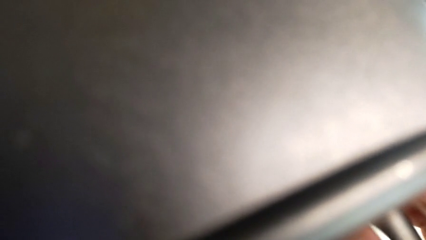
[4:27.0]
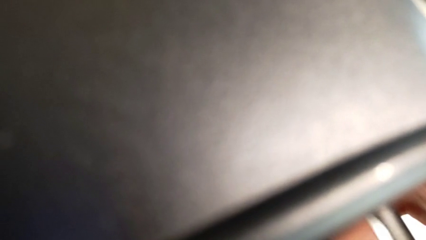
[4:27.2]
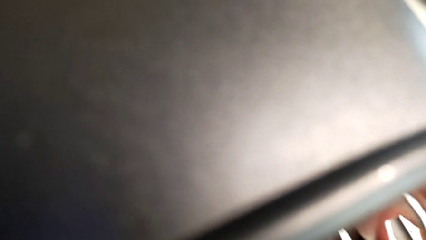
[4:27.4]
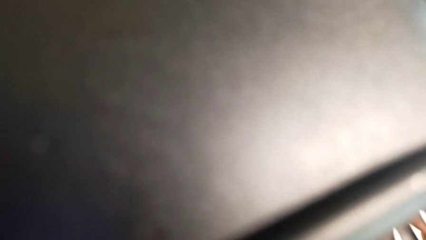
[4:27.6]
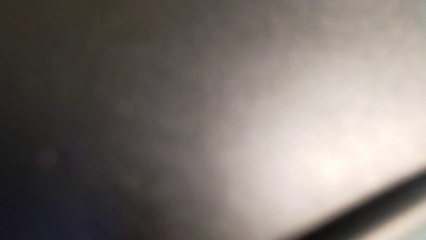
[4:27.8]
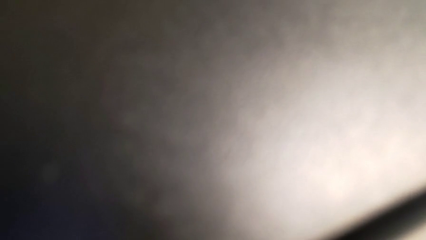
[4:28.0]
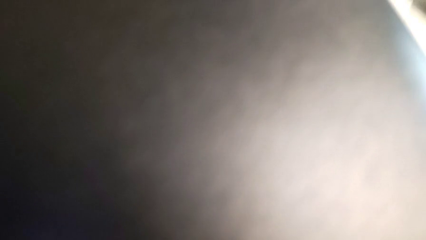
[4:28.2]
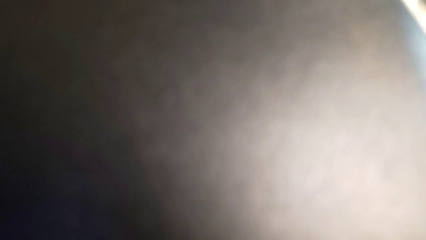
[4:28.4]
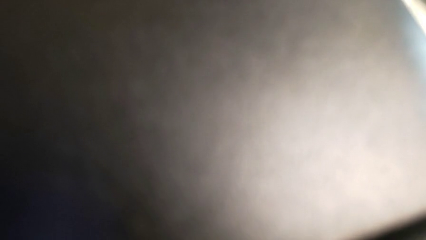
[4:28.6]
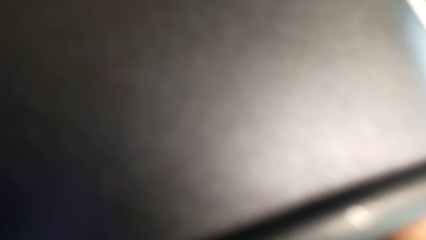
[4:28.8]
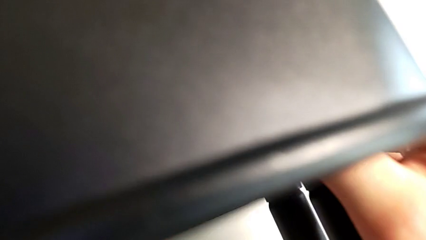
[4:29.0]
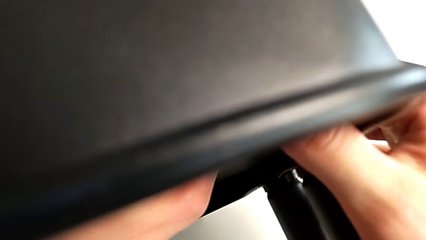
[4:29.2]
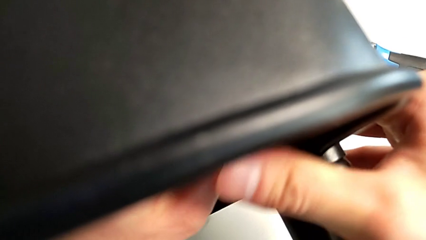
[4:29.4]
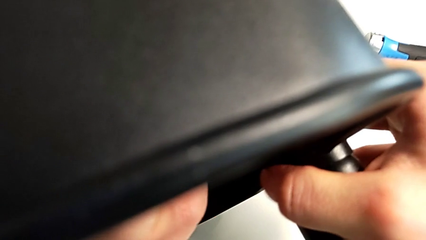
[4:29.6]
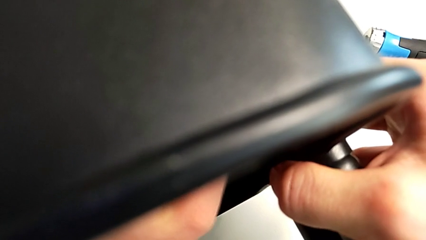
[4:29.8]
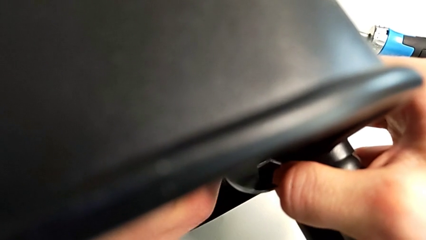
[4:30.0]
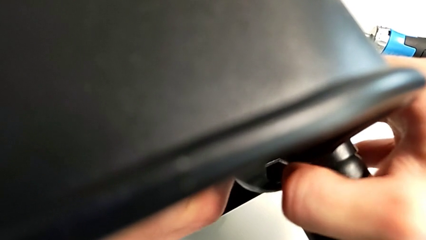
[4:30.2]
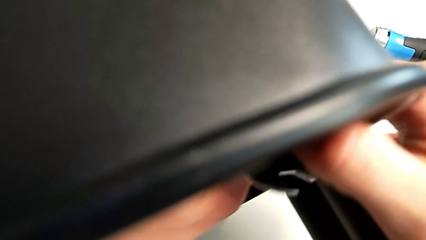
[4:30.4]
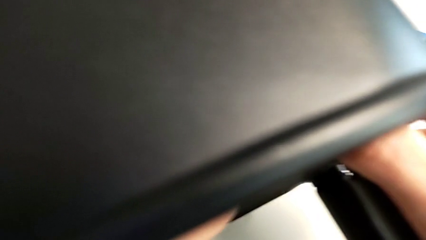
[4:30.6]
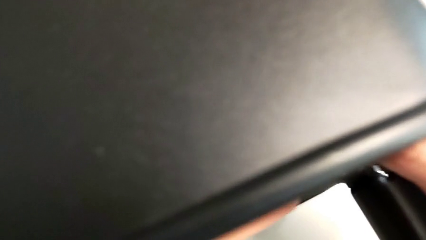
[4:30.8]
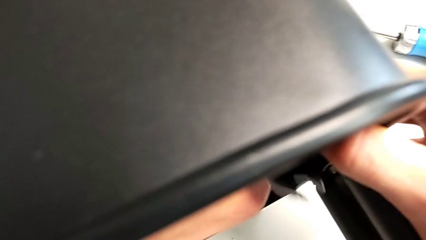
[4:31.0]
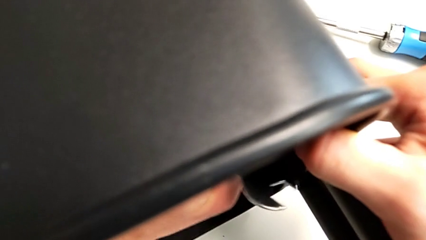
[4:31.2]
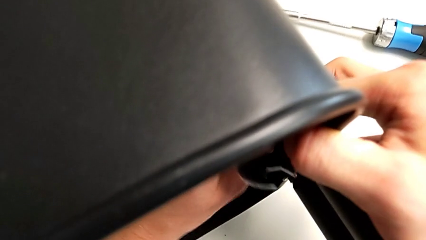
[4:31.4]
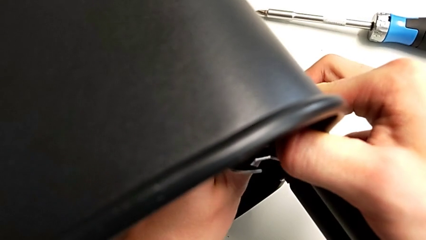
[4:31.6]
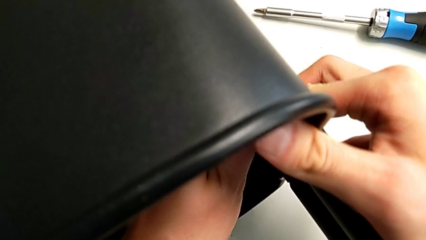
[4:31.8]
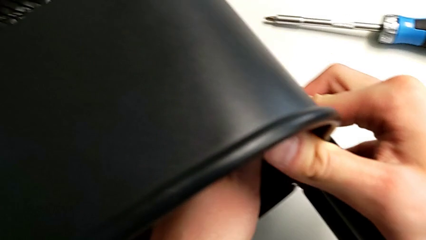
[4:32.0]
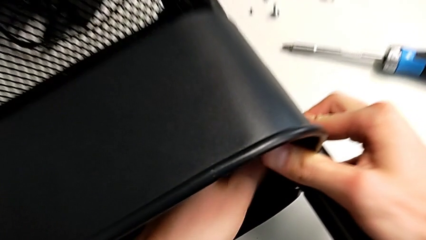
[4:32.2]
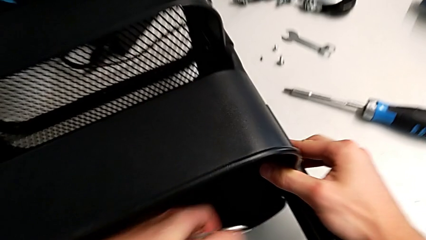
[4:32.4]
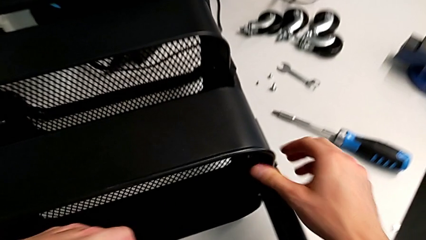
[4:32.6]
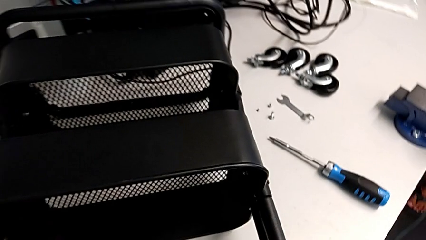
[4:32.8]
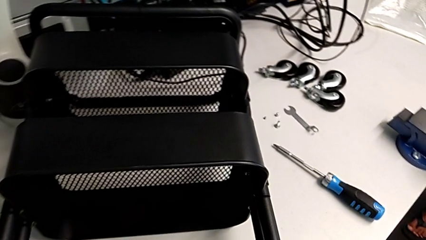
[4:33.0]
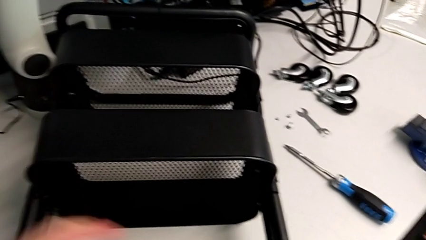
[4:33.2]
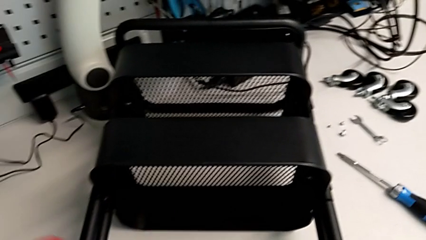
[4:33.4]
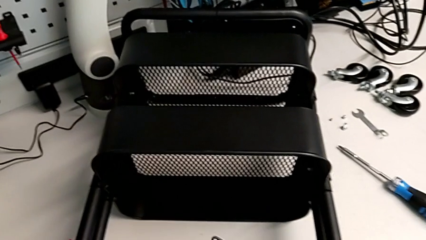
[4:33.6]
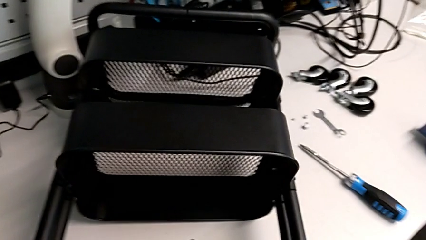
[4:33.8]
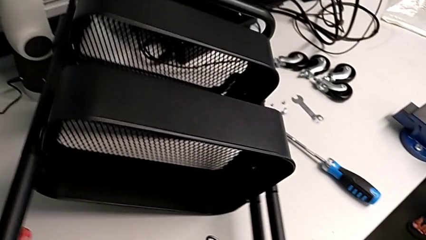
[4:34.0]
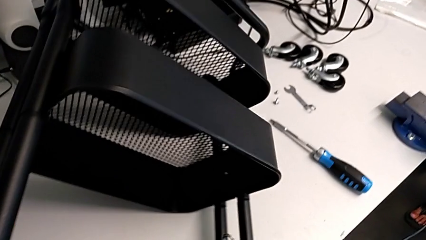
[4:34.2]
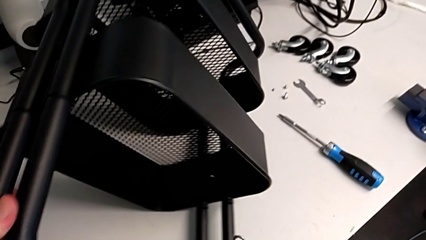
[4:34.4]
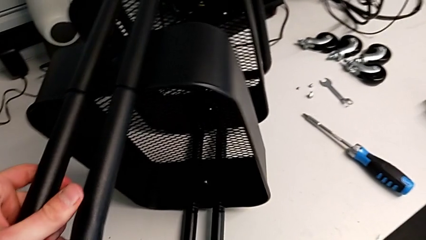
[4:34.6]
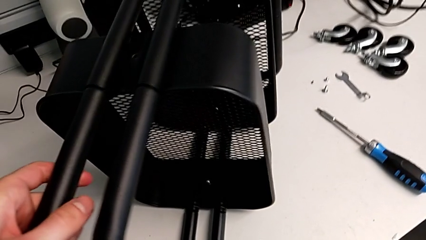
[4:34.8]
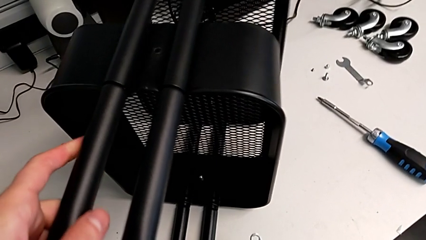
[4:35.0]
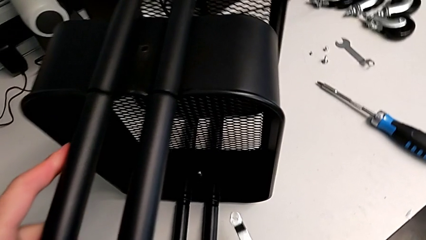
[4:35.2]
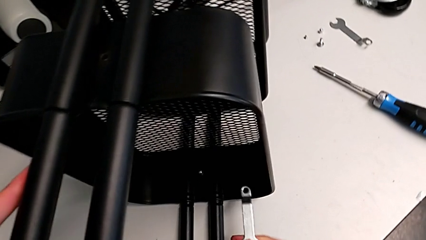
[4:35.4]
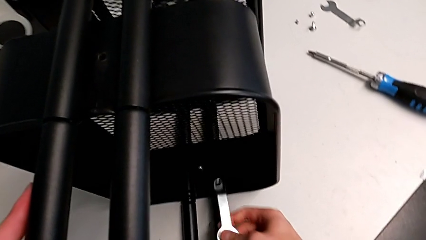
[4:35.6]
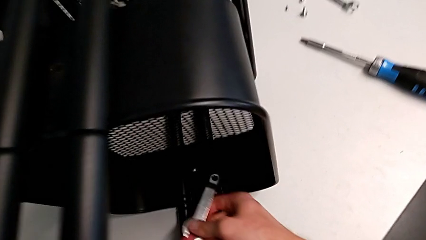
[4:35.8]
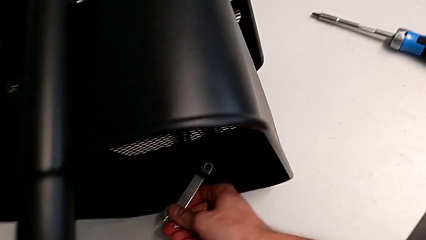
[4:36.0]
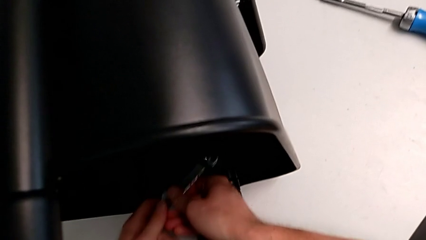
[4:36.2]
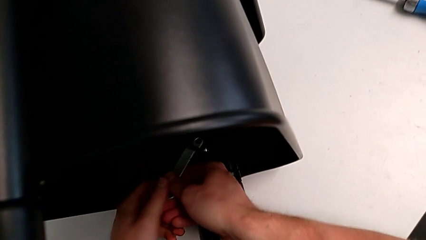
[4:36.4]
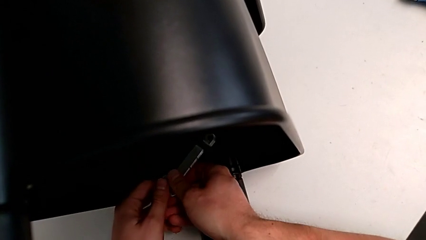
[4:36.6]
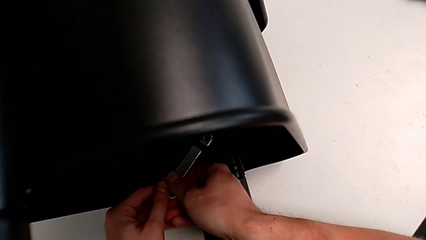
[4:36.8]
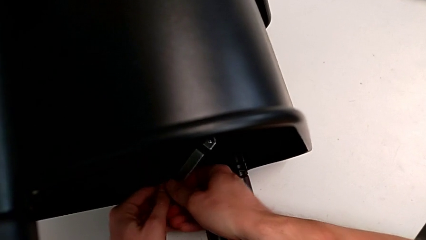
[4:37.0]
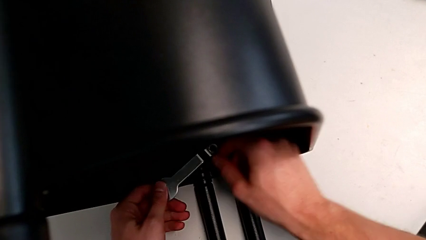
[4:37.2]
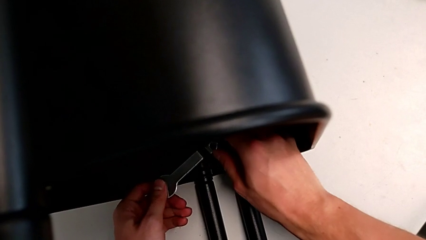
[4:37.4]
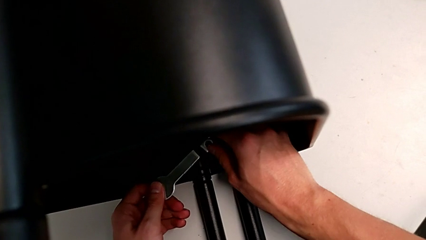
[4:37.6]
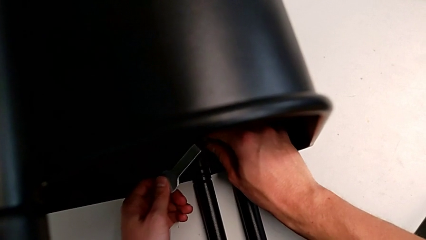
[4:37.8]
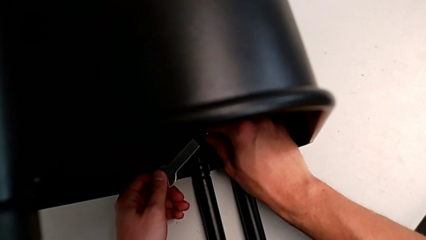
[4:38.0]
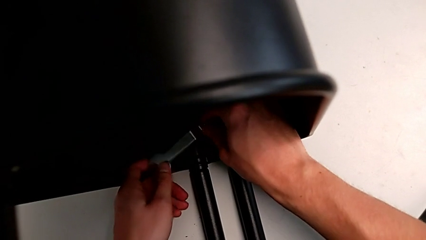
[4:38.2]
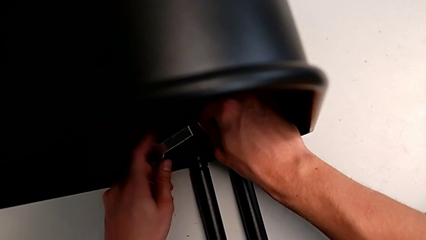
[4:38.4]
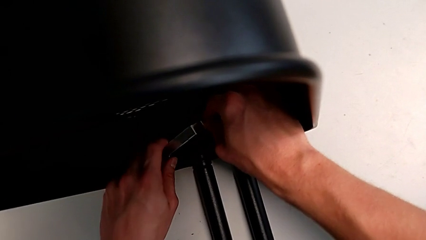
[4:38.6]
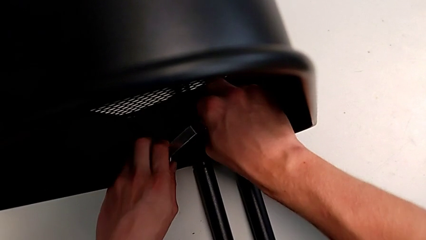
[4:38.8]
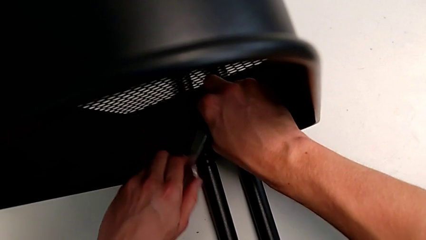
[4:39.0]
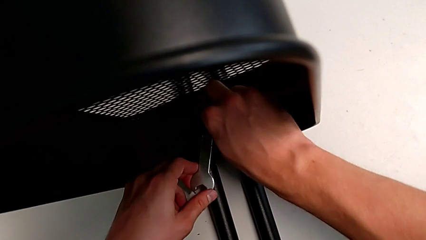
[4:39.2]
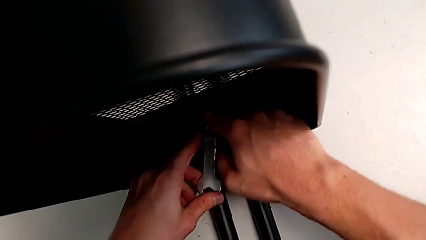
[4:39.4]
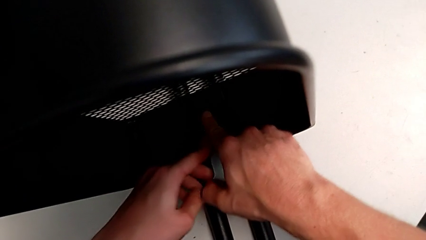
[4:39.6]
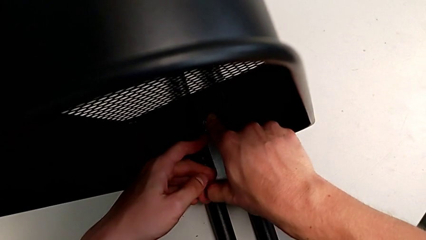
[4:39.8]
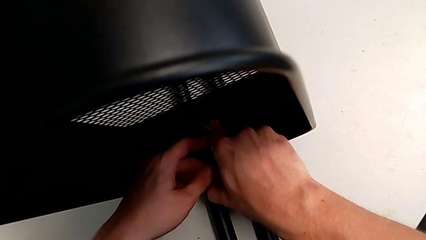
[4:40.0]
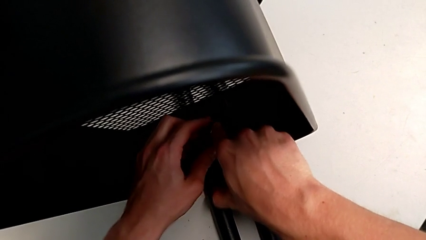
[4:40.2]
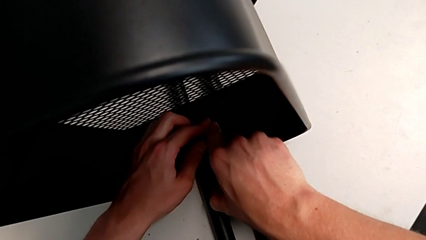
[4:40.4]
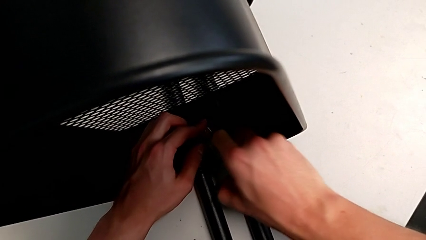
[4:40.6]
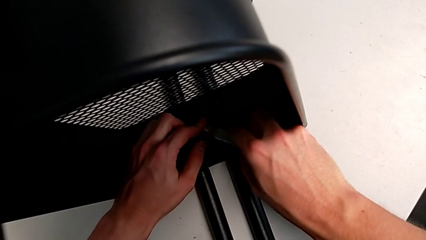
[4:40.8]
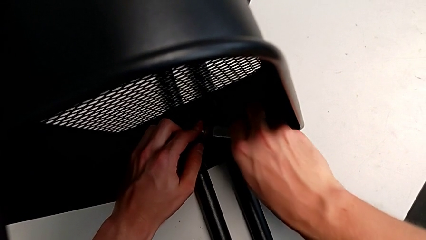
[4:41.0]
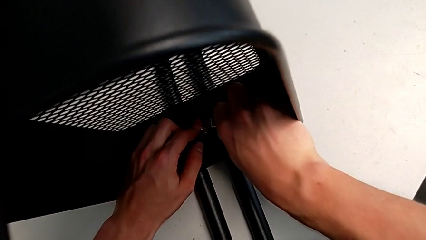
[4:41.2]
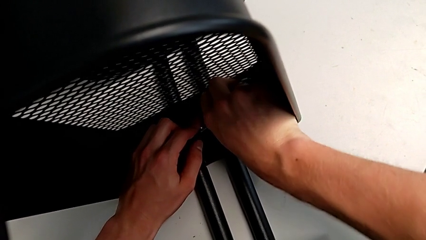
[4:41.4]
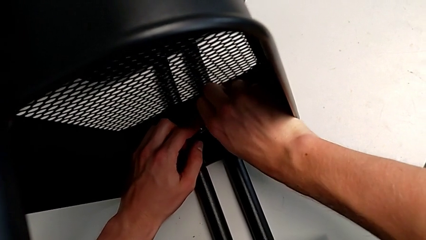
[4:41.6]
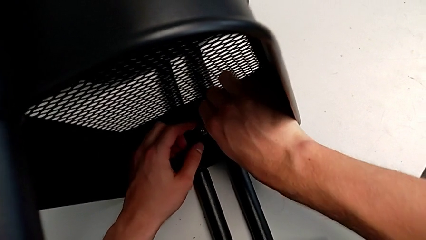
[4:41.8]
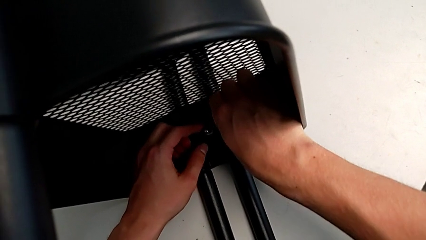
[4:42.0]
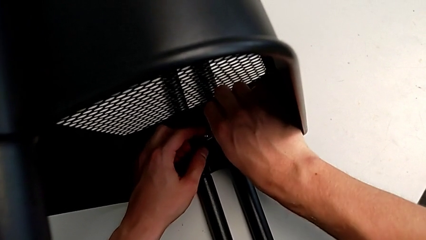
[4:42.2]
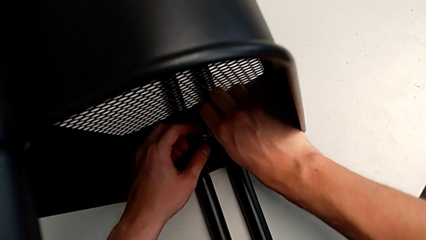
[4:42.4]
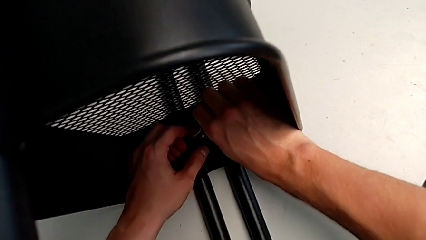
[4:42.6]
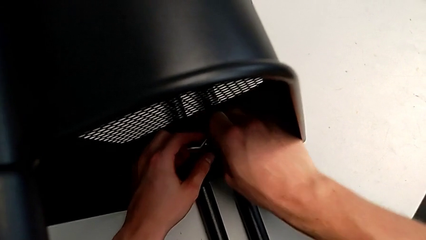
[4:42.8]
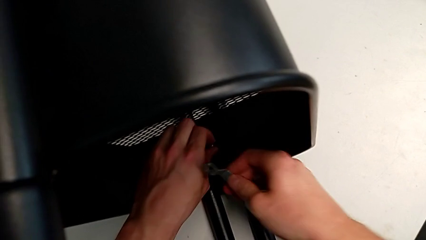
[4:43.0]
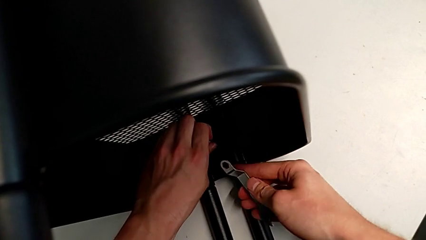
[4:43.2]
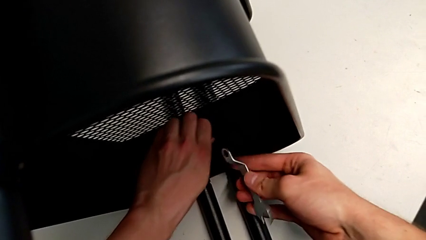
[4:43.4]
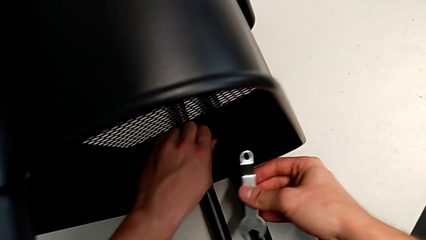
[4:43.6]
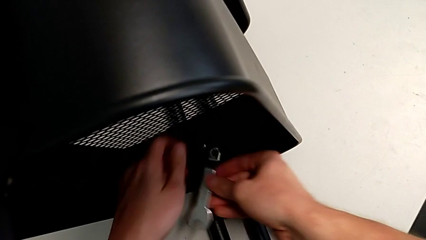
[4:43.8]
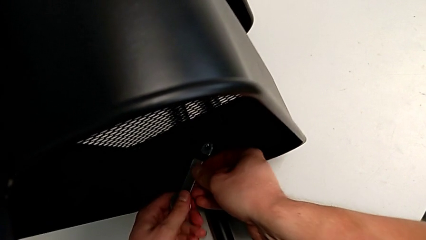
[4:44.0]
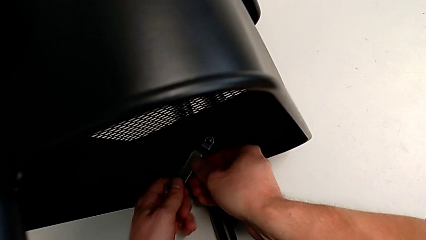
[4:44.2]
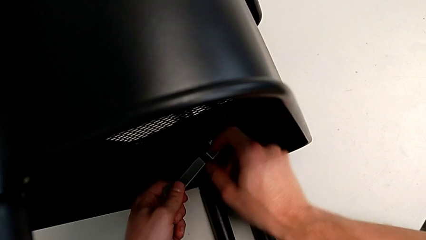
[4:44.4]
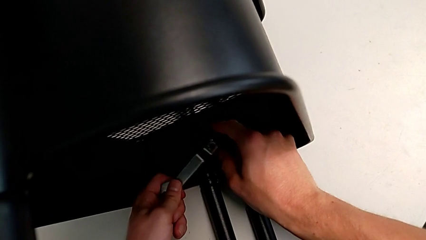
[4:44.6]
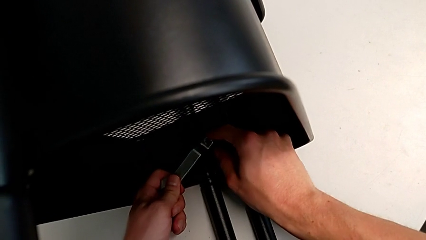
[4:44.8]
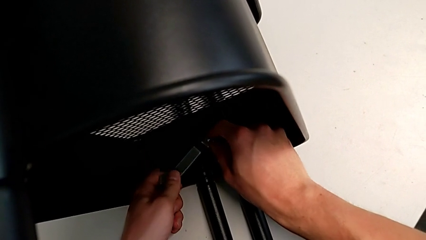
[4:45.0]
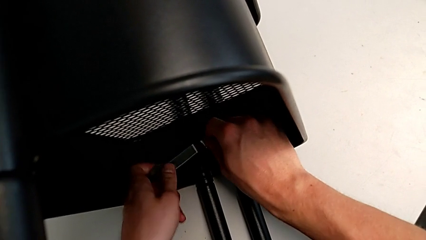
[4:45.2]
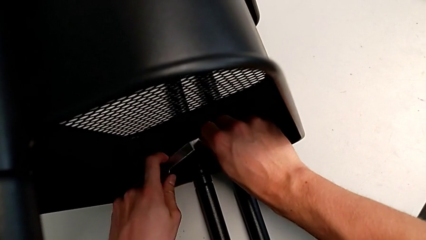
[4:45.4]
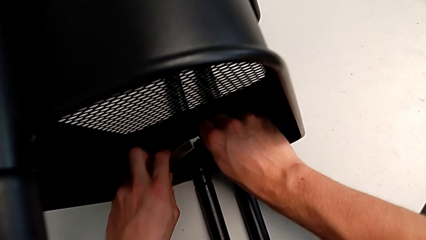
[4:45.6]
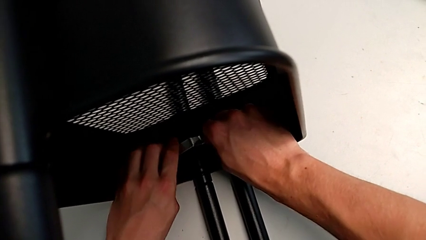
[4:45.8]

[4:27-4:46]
The camera wearer is attempting to unscrew the second screw from the middle tray. They keep unscrewing the screw.
